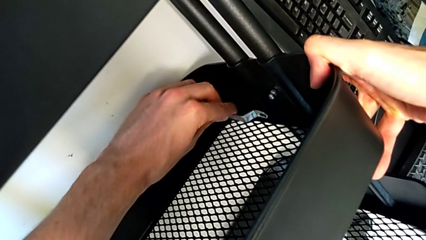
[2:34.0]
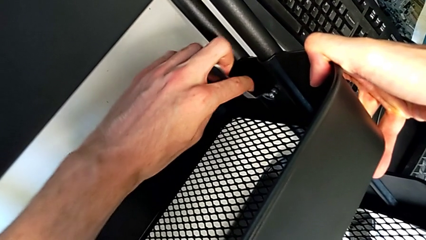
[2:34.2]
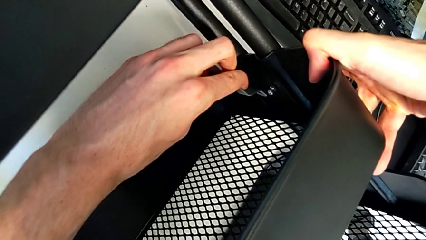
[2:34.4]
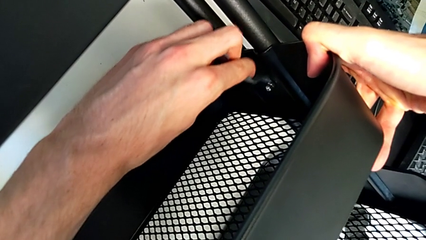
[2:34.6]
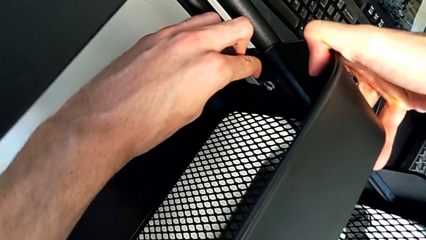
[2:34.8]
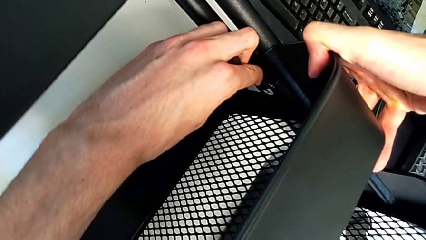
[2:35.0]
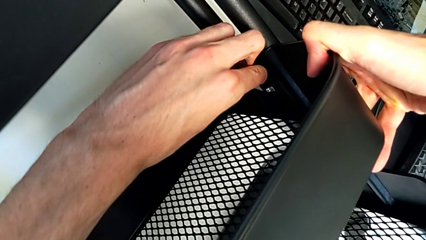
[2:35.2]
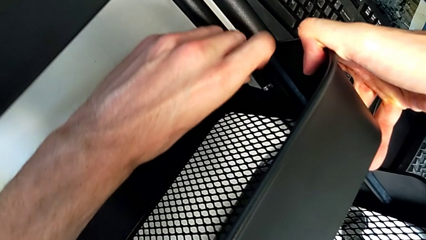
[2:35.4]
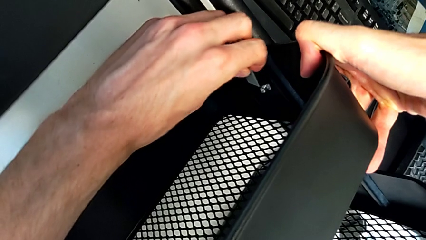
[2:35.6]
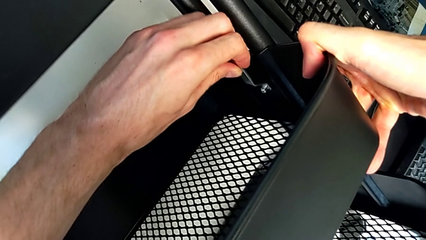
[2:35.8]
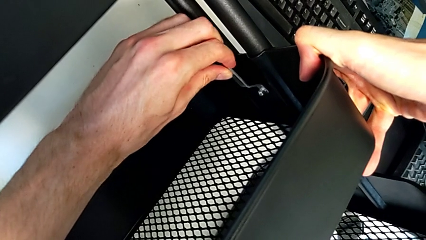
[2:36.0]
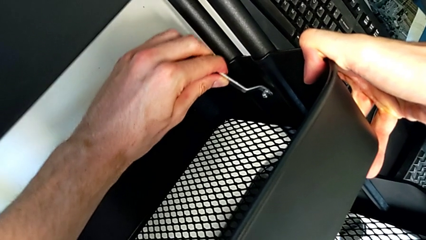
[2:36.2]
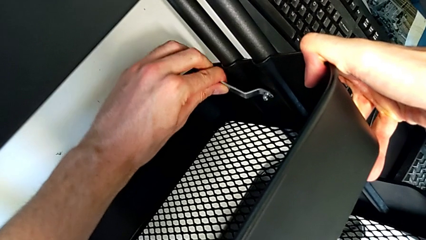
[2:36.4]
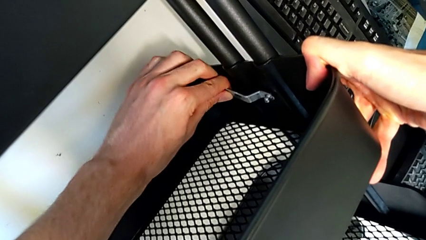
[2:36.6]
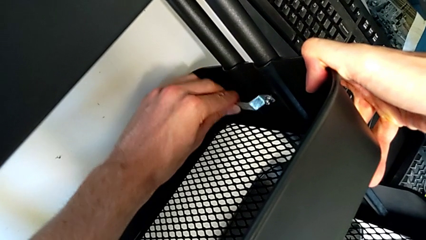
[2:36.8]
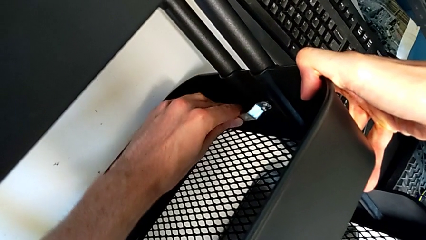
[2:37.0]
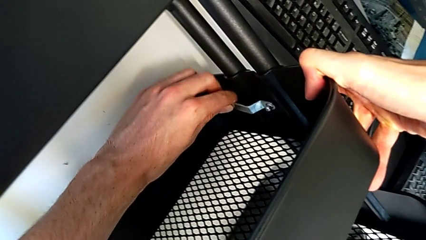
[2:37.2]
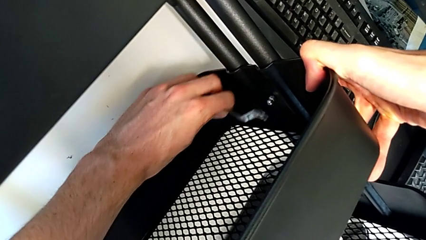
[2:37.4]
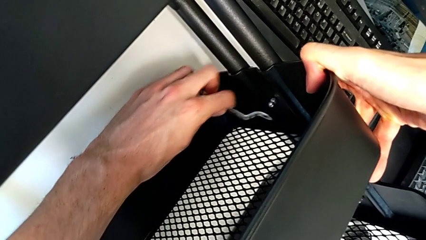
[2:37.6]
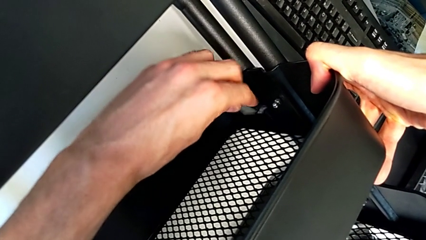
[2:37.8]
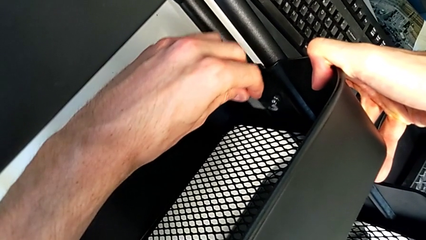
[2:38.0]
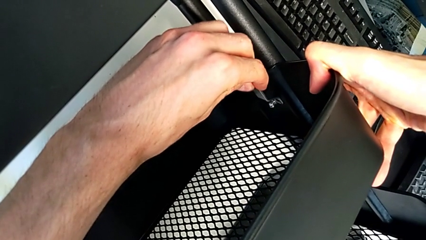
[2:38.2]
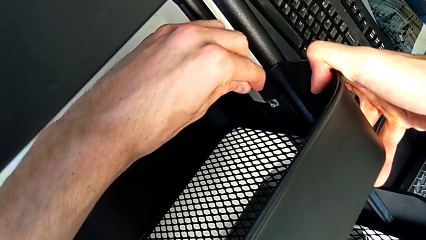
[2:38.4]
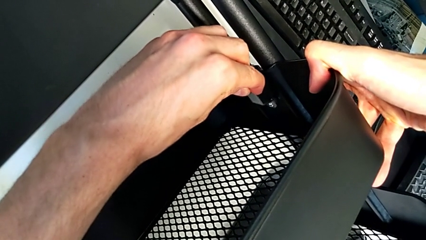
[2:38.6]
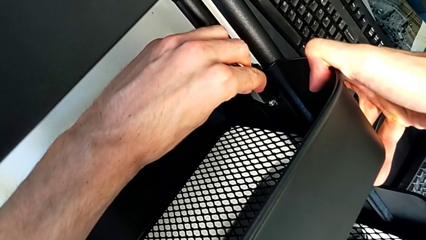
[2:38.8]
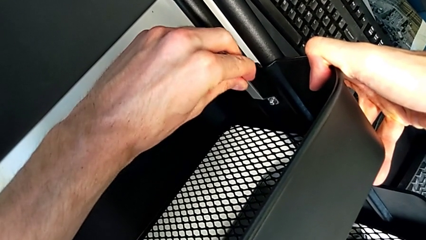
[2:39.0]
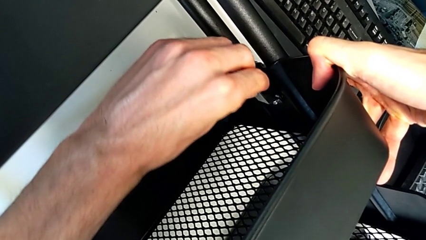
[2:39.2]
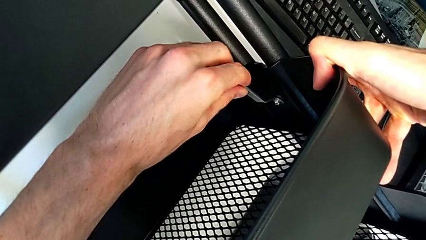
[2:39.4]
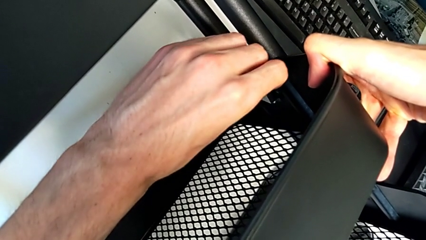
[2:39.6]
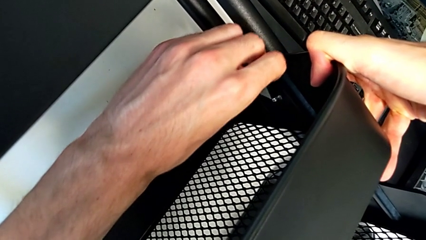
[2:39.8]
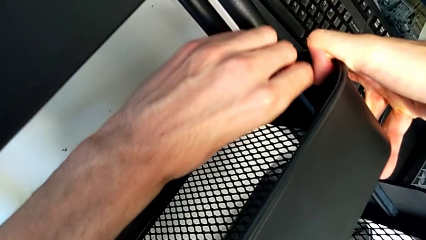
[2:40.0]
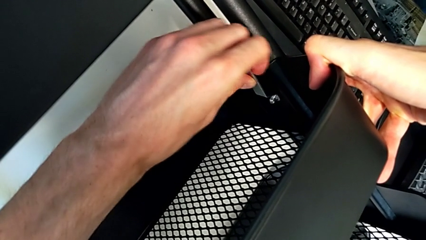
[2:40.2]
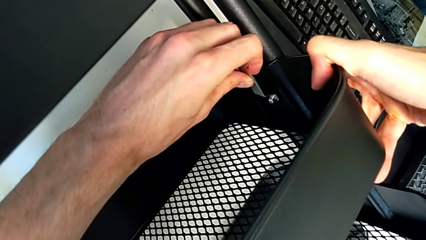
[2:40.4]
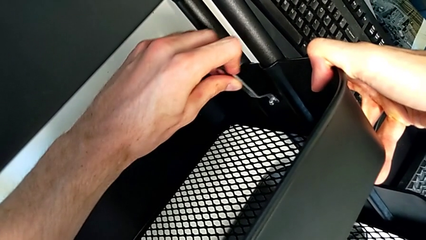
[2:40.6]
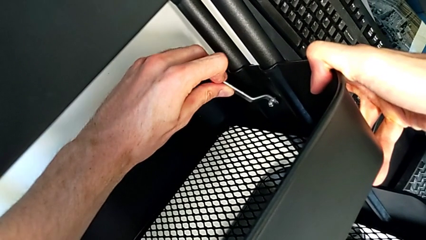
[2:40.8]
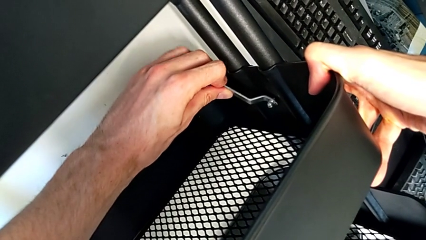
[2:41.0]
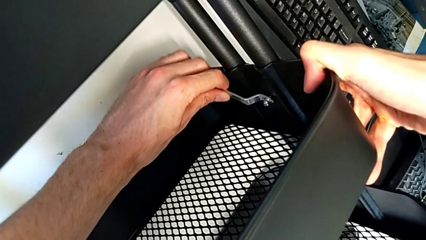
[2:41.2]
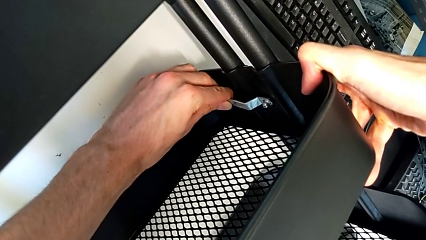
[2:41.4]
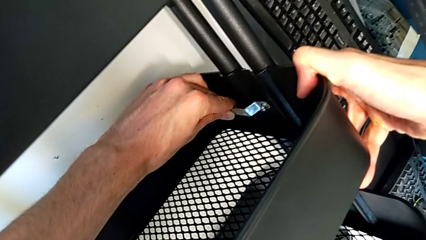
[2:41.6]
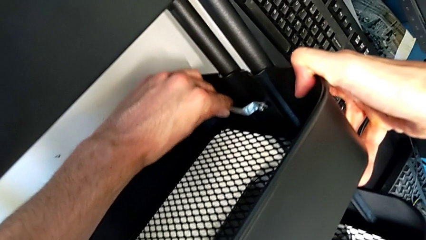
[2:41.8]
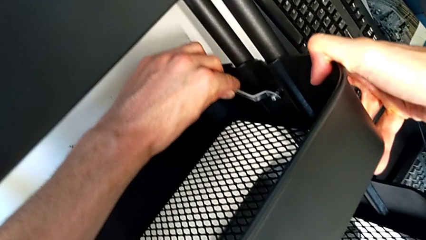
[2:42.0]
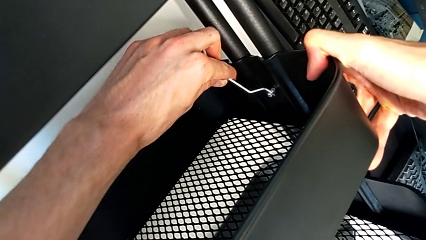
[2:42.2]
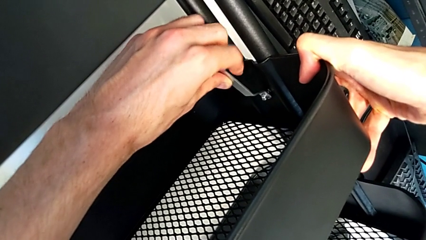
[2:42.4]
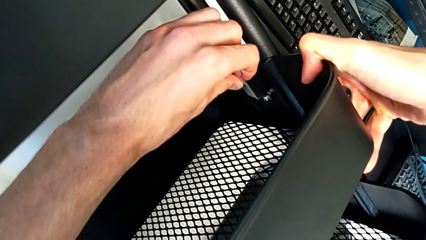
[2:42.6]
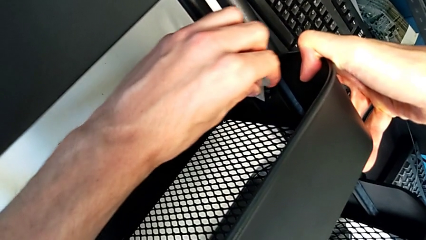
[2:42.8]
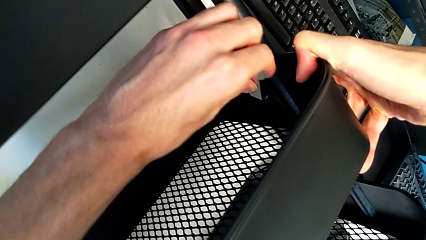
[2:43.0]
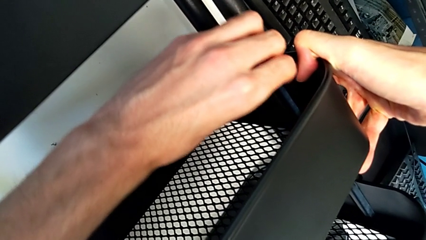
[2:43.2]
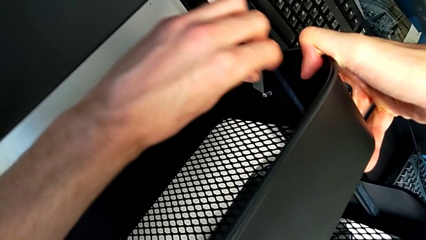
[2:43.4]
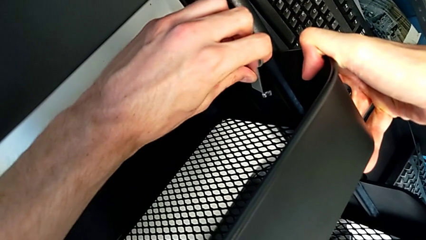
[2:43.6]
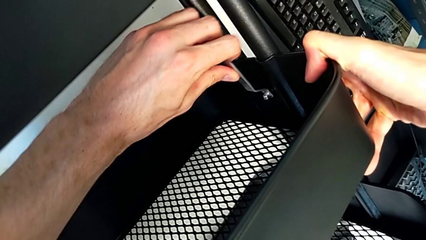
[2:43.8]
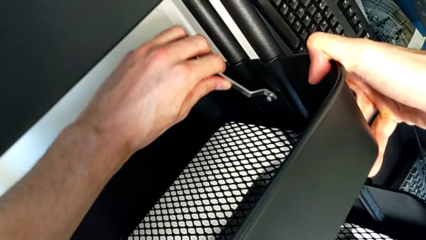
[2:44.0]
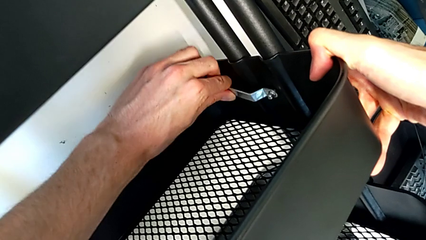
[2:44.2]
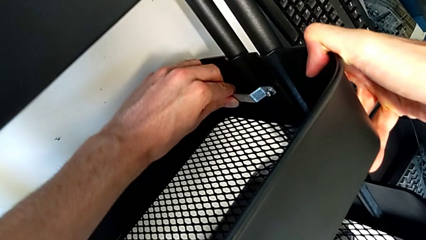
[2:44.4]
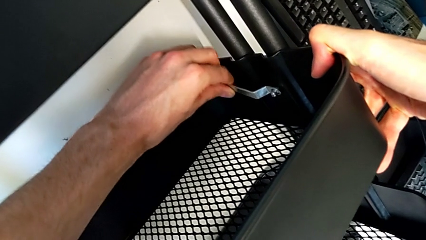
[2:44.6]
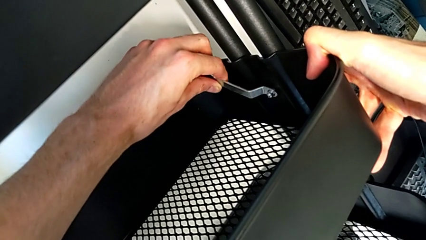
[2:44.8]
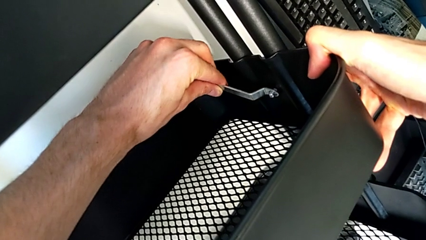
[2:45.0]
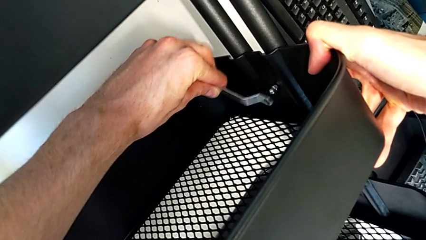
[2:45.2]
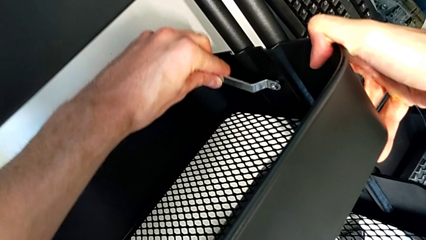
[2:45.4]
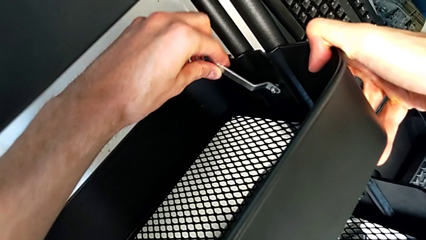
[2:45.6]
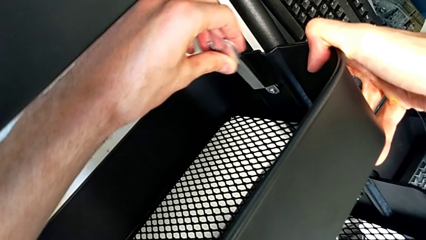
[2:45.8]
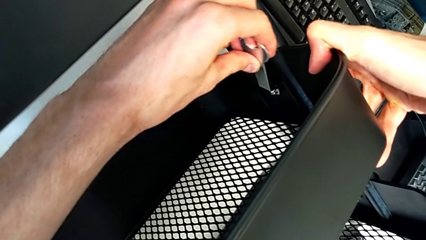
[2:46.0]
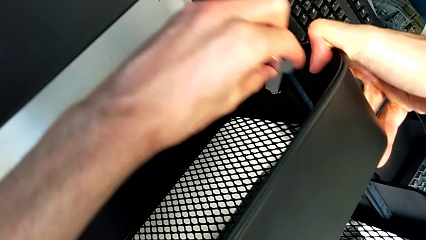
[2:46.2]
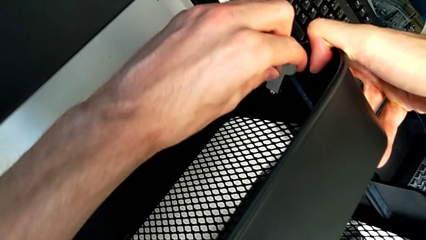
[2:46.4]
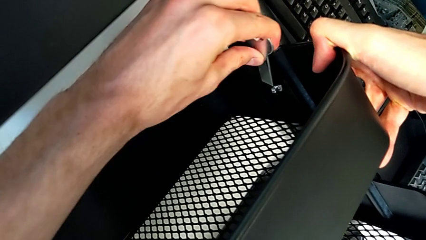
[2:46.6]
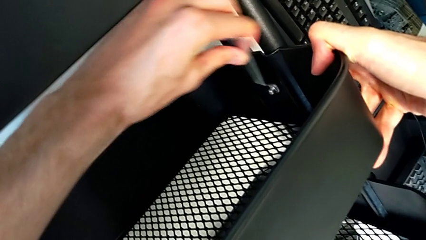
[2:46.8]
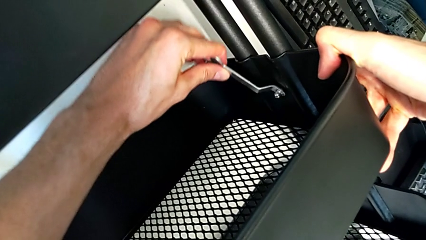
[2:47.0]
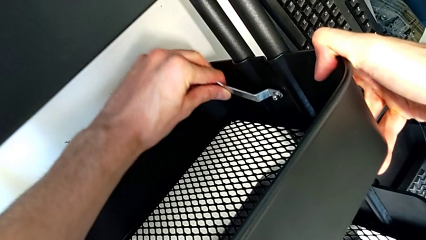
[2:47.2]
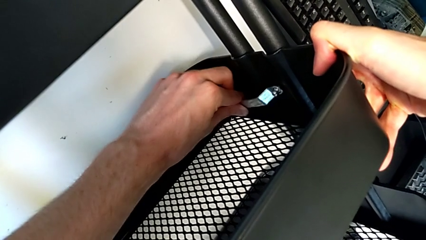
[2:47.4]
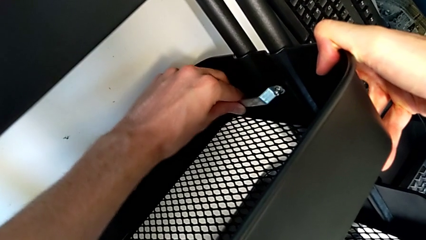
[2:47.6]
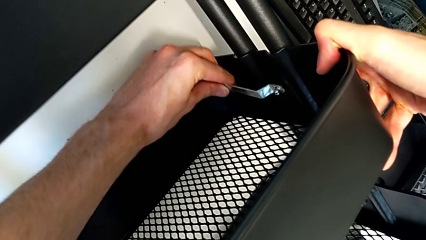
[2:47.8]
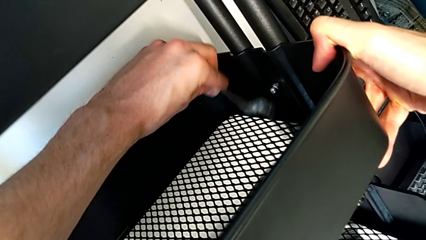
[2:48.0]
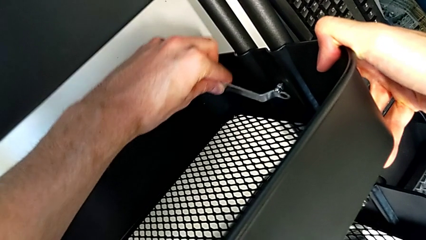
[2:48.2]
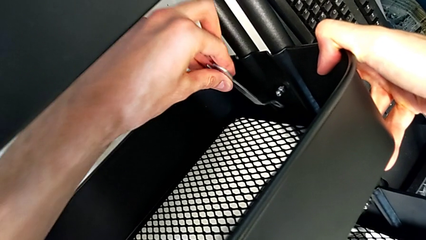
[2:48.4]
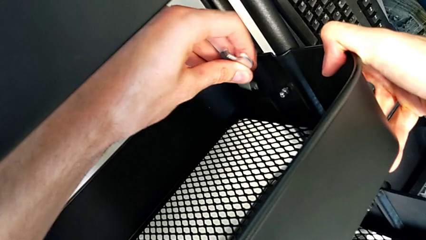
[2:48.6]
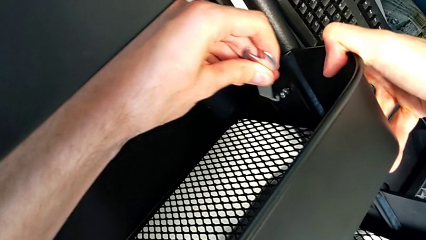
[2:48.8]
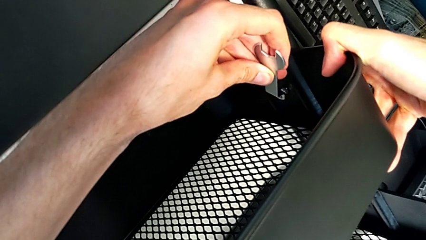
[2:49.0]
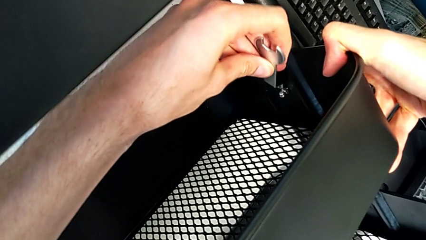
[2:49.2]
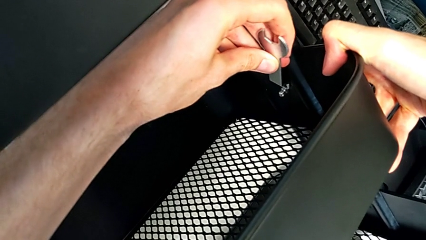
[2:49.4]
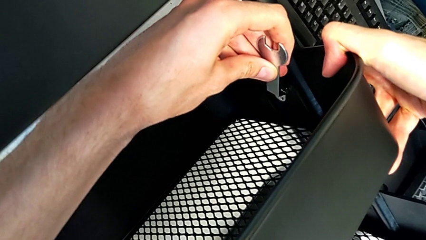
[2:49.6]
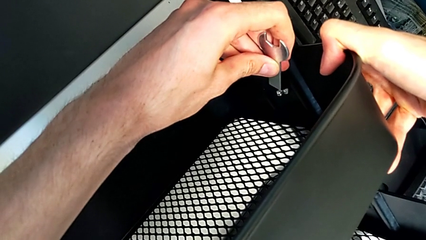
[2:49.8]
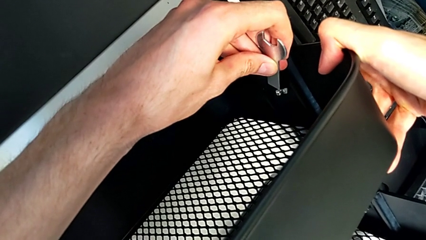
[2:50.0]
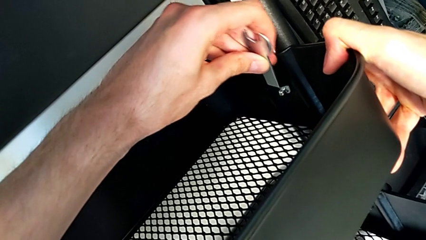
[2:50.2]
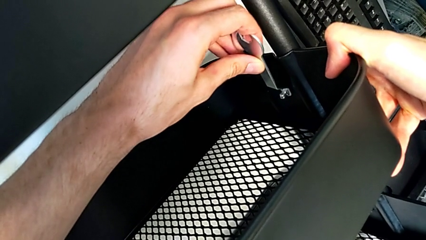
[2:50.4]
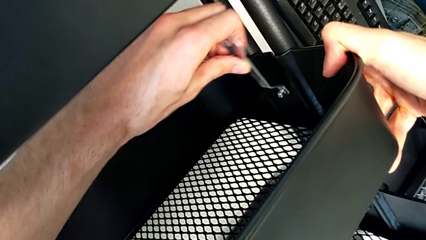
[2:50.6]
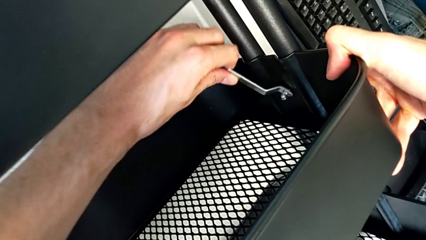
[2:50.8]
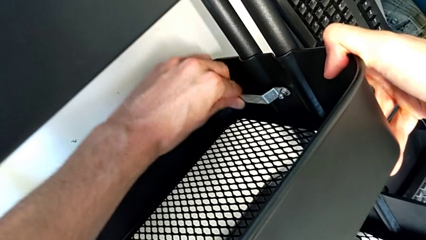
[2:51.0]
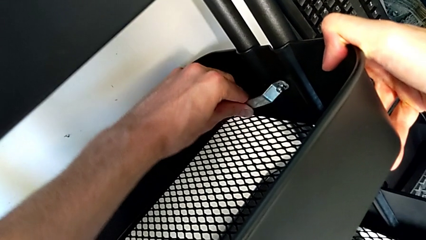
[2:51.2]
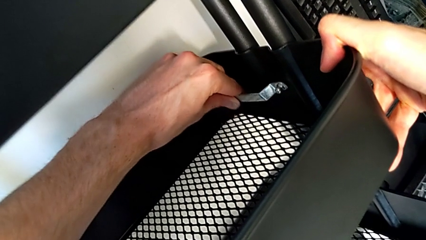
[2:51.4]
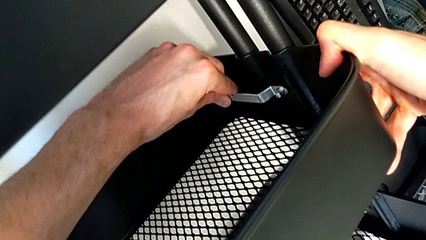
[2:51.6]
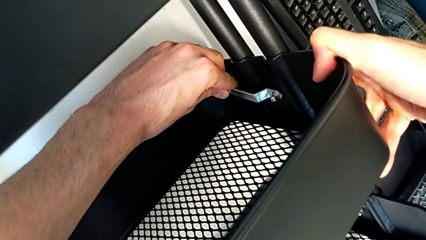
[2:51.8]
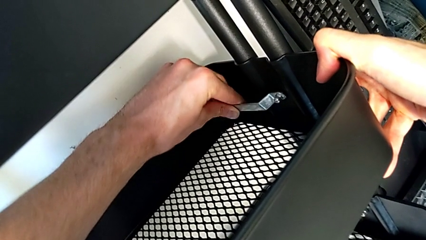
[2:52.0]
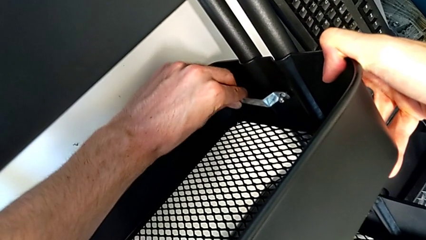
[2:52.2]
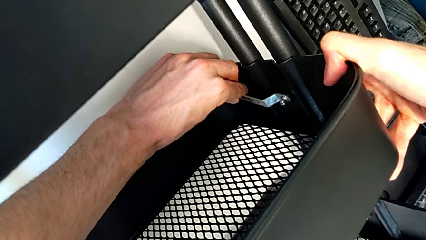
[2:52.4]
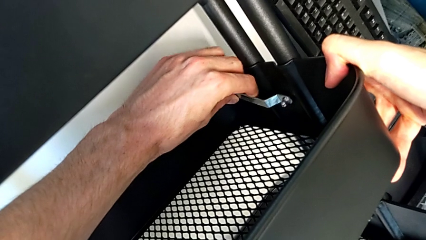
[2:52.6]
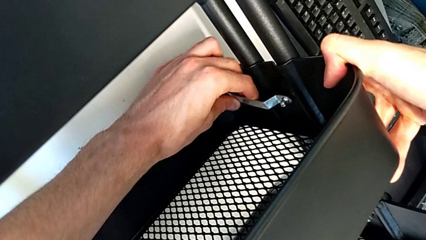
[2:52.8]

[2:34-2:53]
The camera wearer is disassembling the screws of the middle tray. They keep unscrewing the second bracket.
